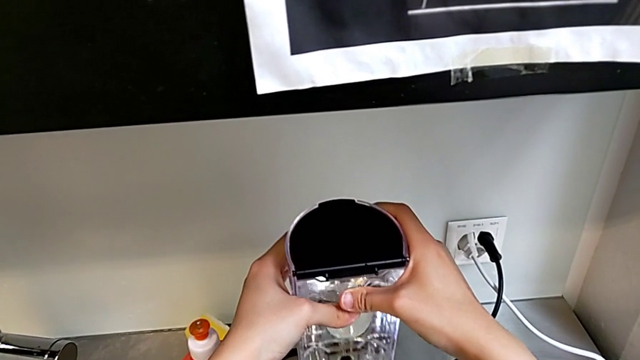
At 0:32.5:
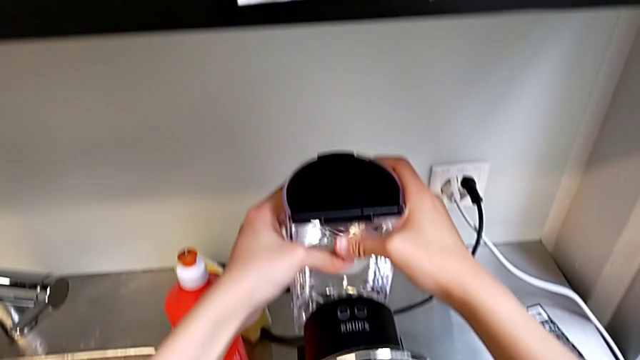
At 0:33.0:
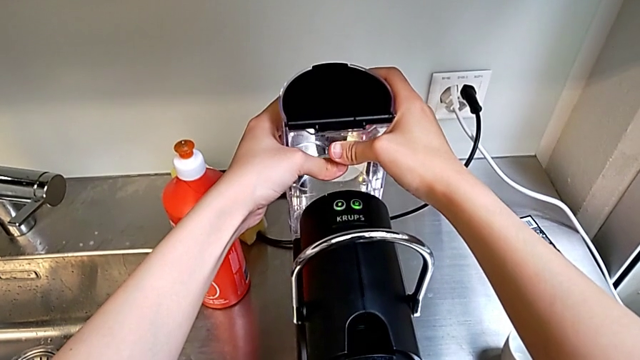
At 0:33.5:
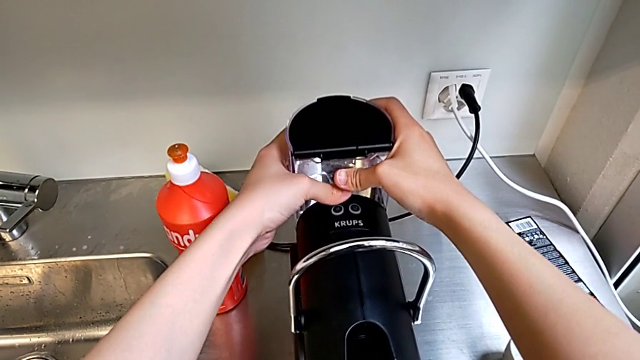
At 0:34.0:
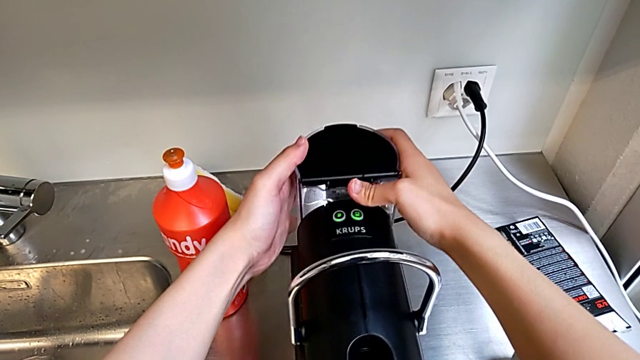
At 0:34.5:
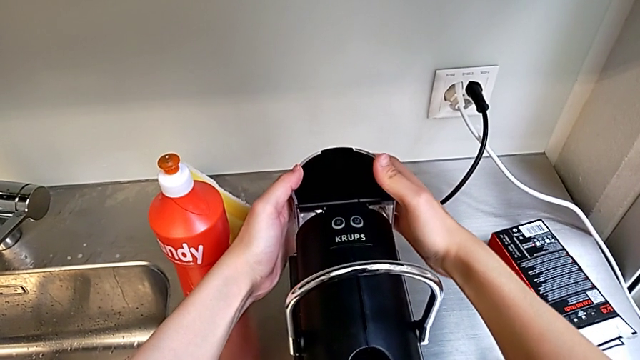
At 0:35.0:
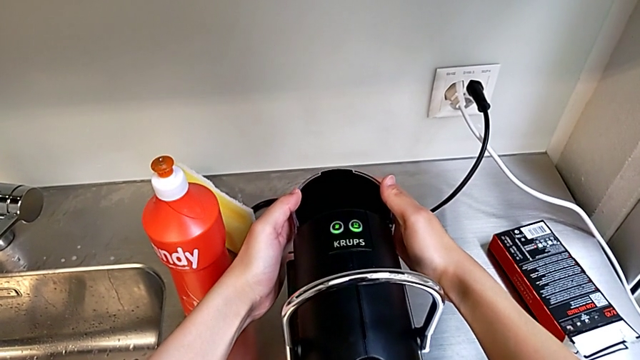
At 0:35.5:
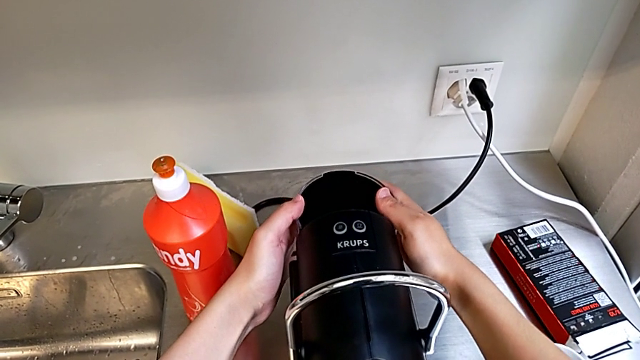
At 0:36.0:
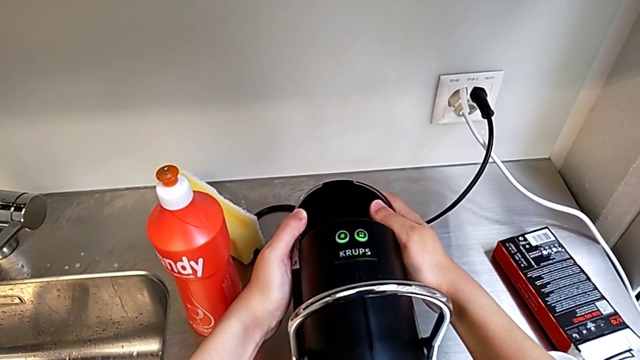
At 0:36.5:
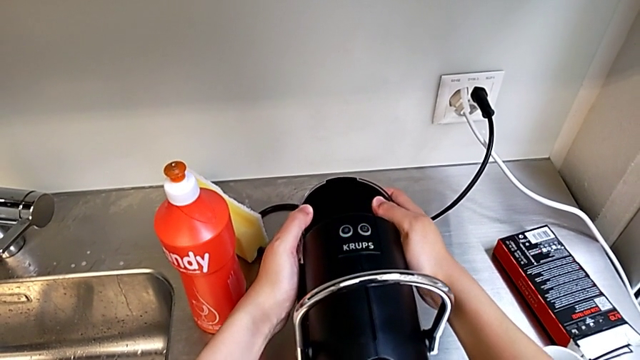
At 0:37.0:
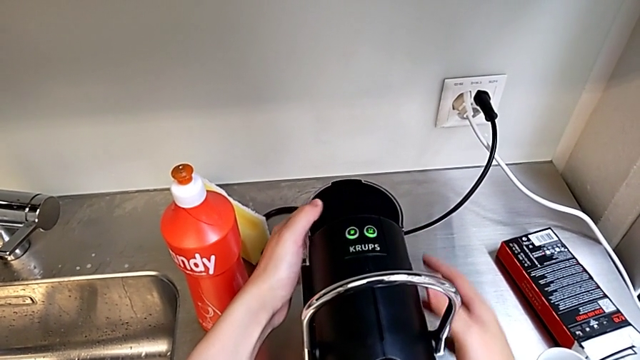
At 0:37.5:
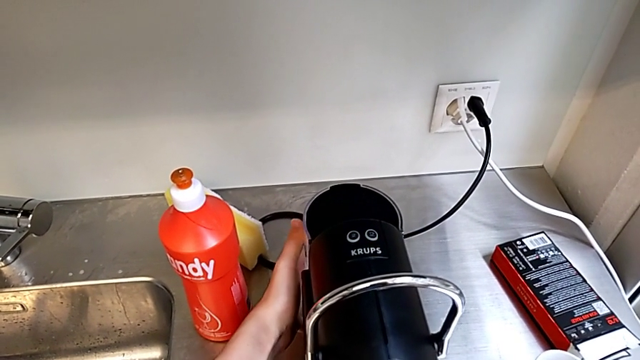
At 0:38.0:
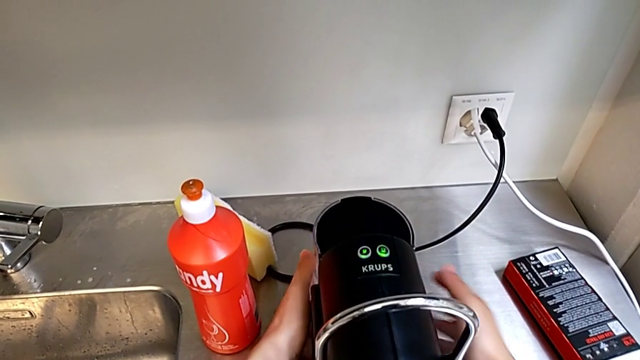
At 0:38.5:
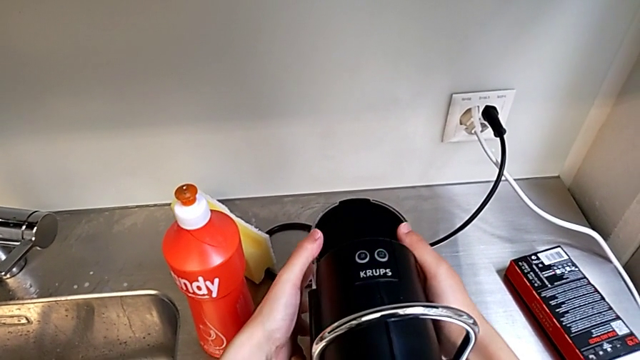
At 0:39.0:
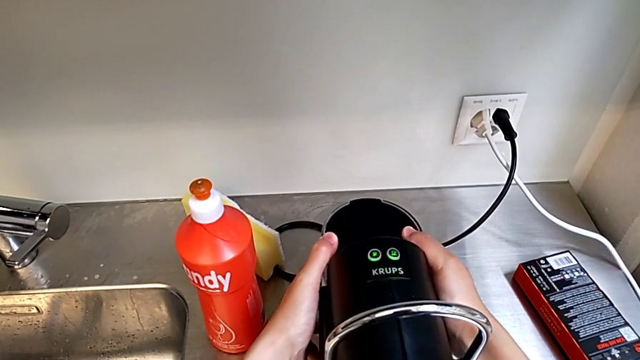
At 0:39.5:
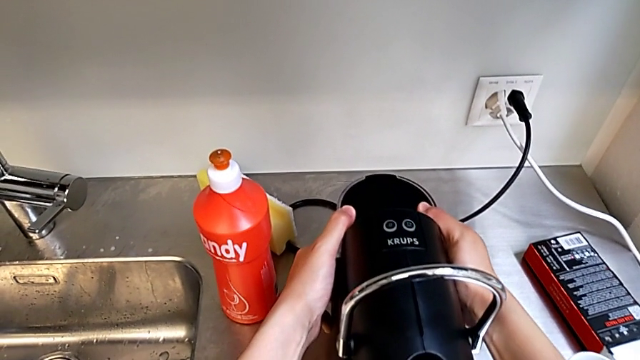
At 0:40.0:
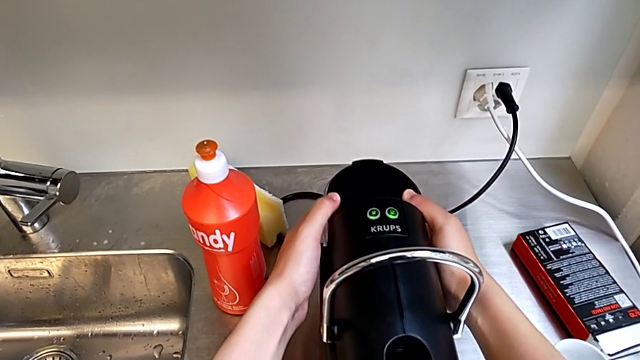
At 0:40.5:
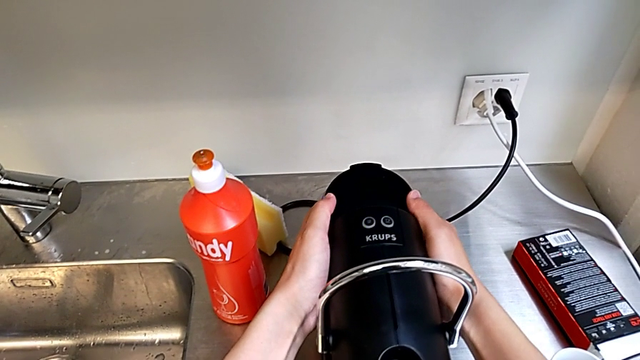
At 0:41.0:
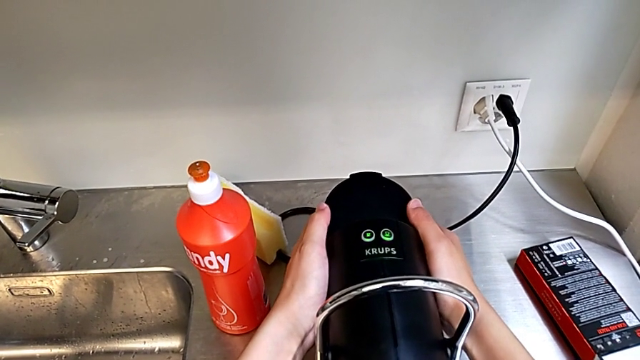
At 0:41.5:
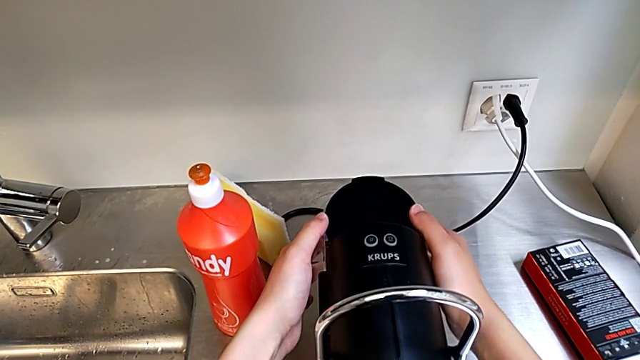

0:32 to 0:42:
The camera wearer is filling the container with water. They insert the water container, validate it and open the lid.

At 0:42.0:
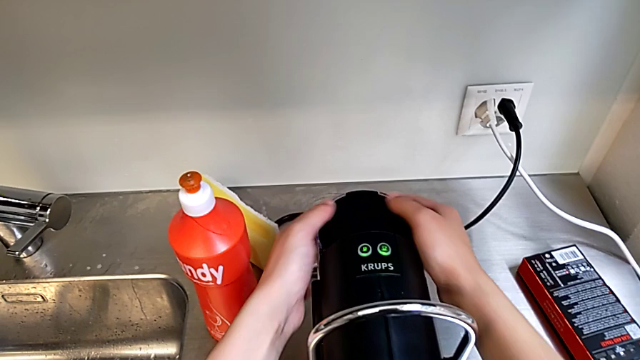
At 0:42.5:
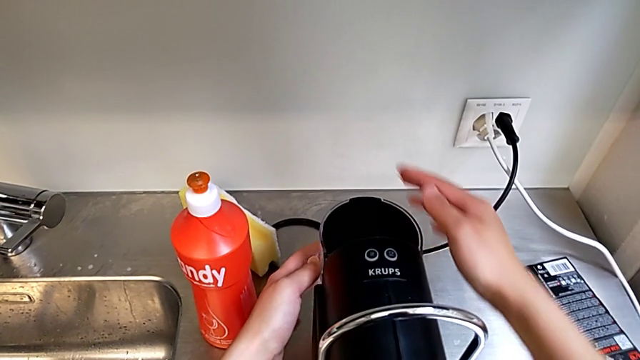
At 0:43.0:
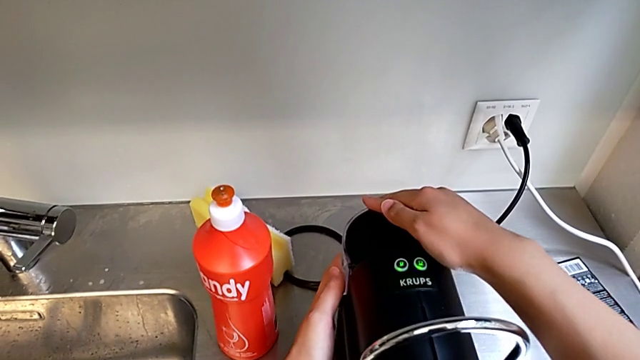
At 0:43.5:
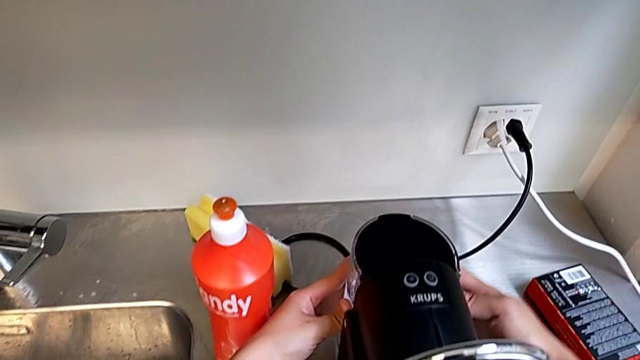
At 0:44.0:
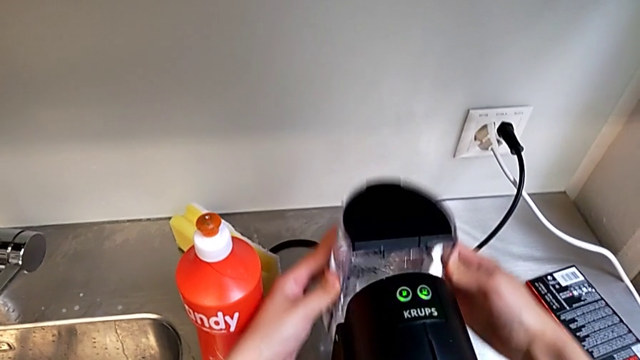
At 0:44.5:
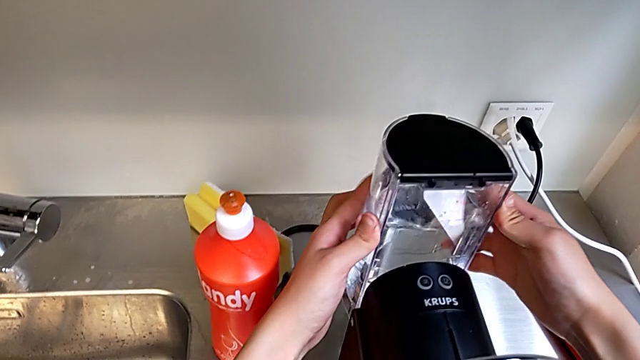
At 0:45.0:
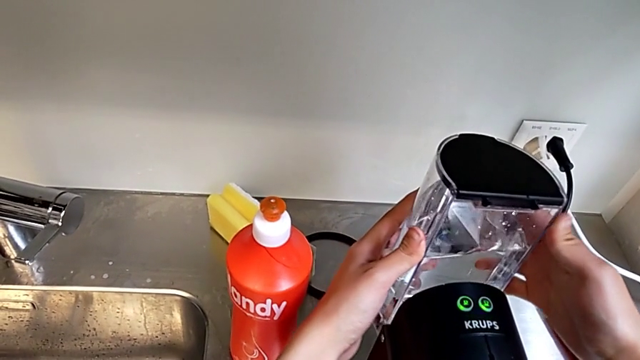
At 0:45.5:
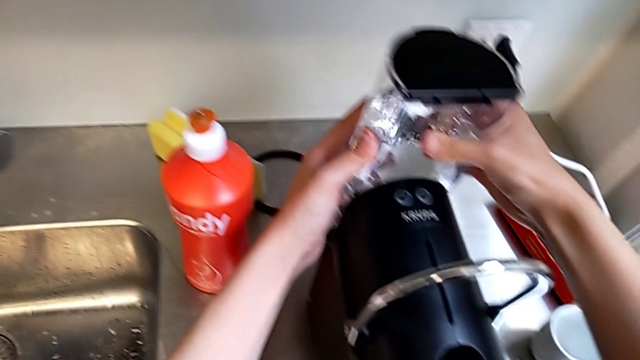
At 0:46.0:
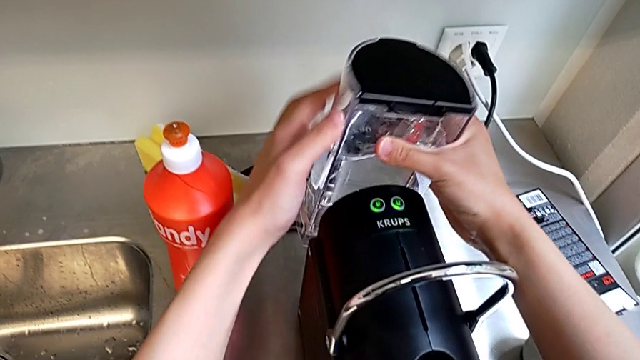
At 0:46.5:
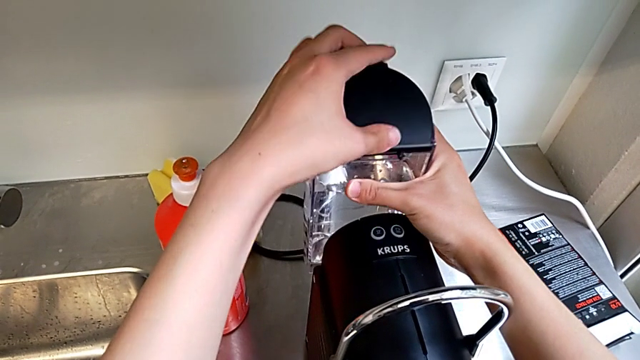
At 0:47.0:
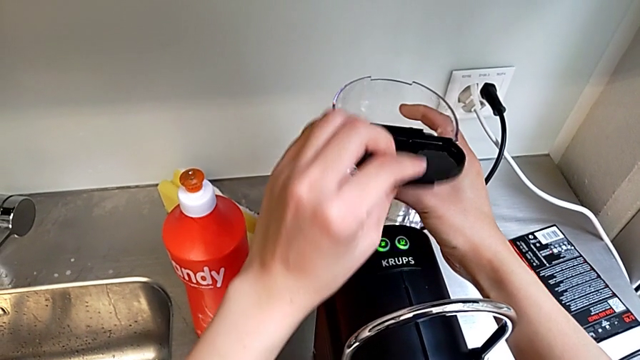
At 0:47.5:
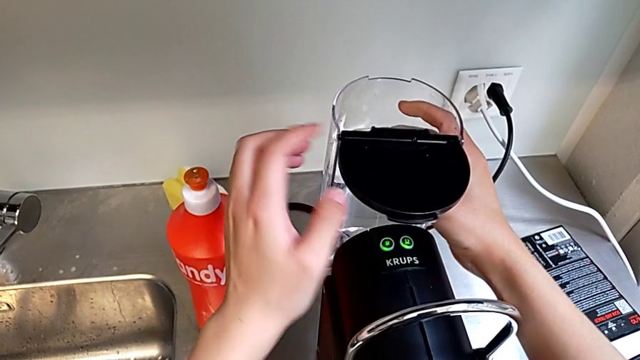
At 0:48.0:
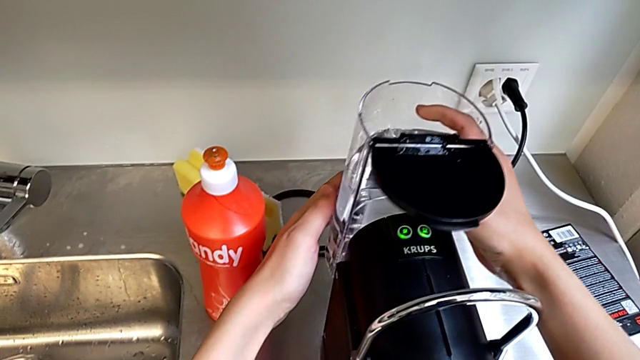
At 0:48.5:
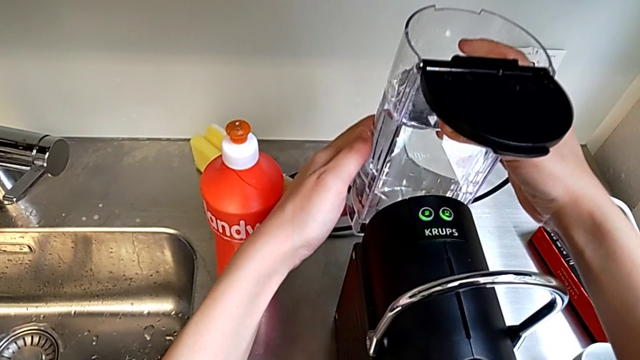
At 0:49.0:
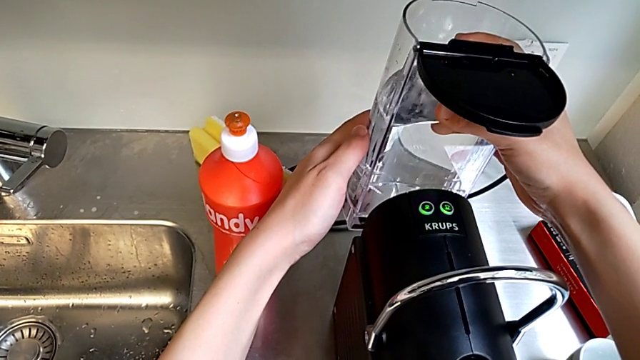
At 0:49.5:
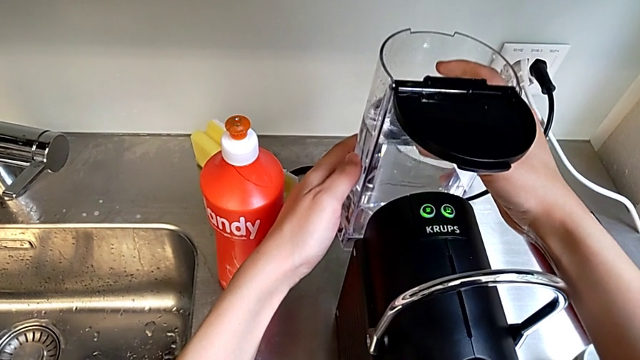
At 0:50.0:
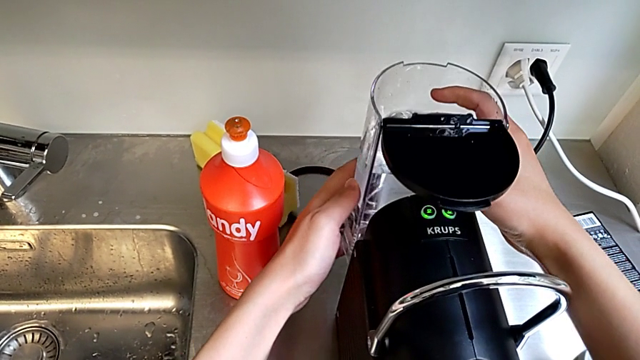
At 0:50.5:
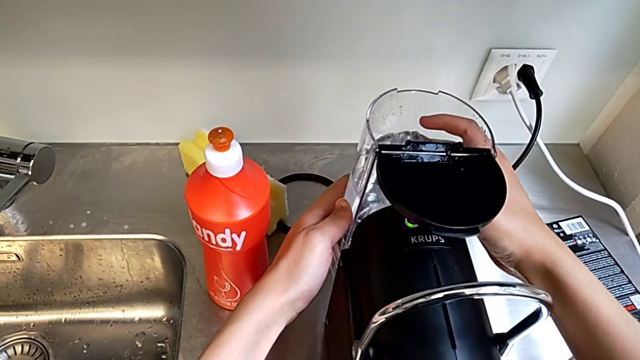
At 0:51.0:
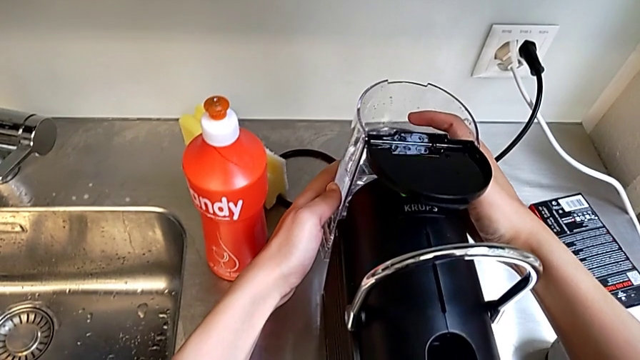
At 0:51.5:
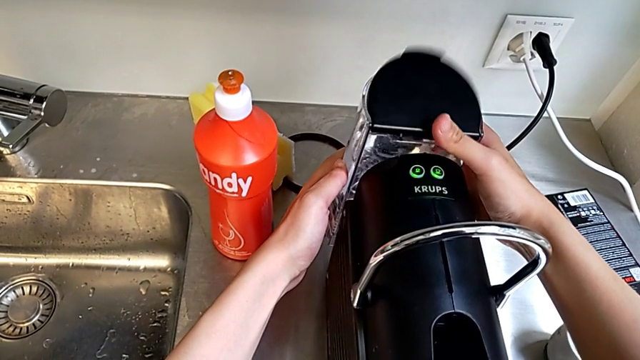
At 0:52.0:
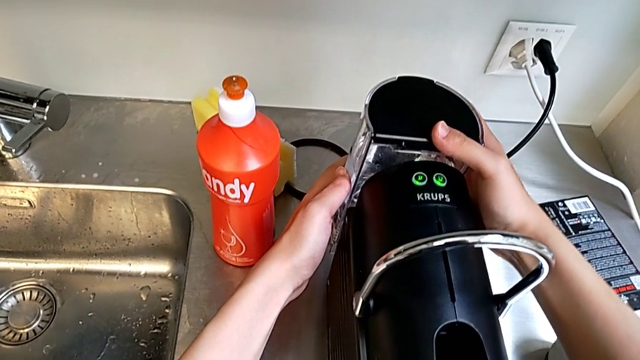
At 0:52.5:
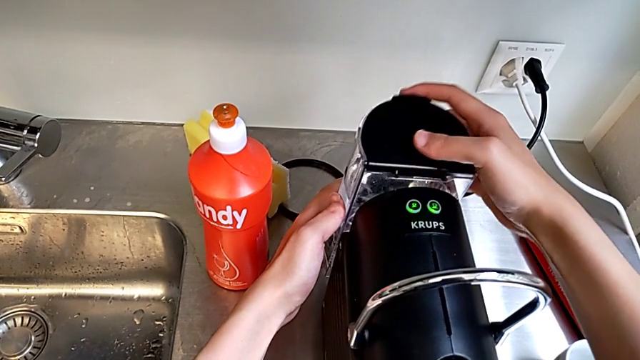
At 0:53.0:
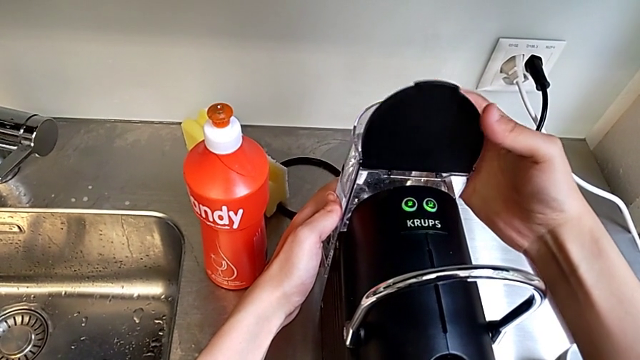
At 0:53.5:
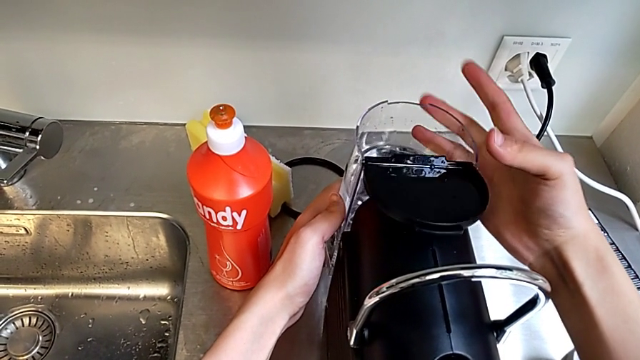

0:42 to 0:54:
The camera wearer is filling the container with water. They press the lid, lift the water container, open the lid, insert the water container, place it and open the lid.
